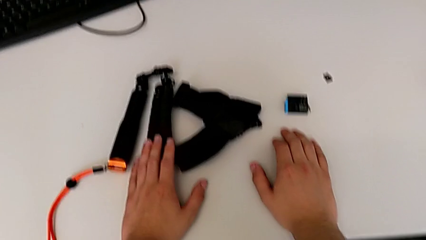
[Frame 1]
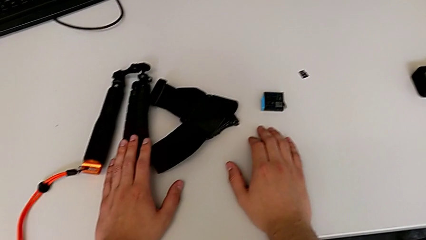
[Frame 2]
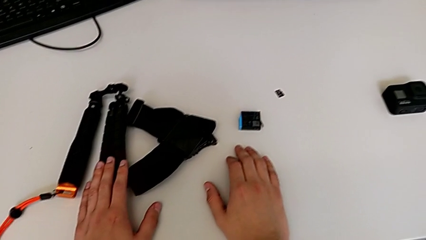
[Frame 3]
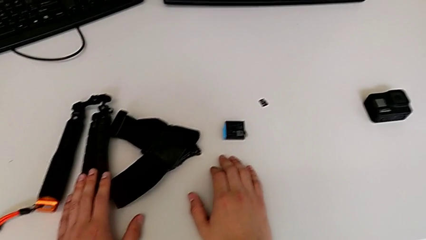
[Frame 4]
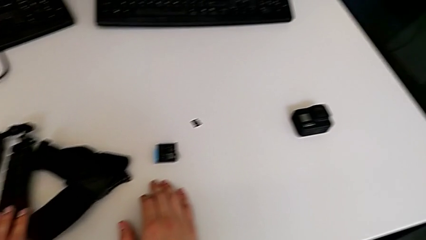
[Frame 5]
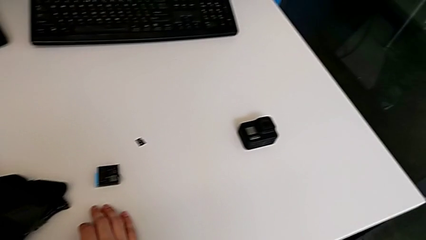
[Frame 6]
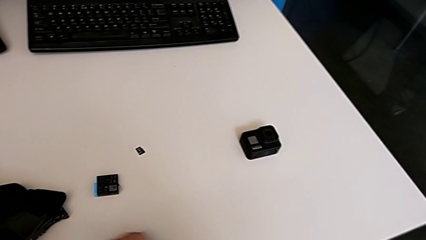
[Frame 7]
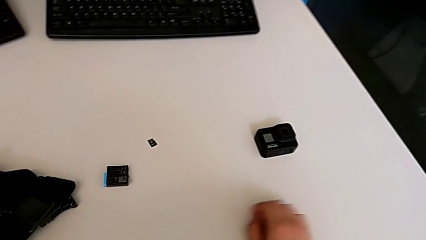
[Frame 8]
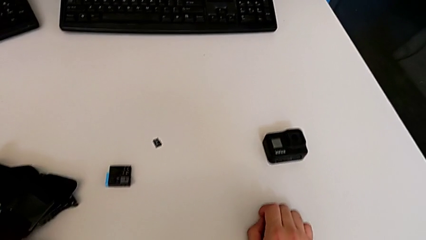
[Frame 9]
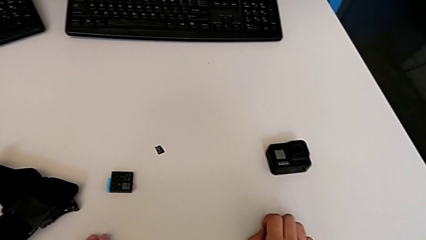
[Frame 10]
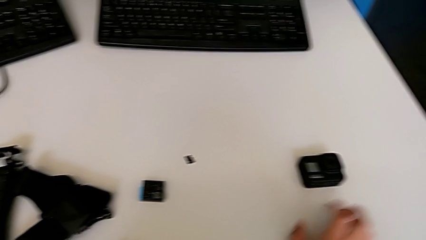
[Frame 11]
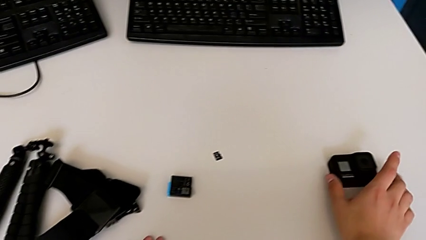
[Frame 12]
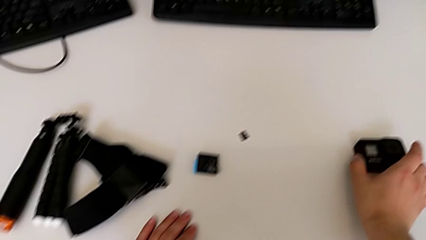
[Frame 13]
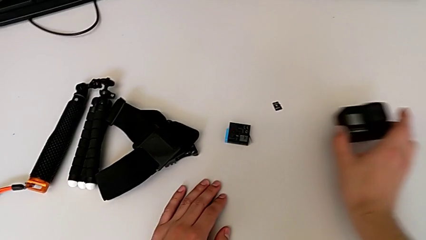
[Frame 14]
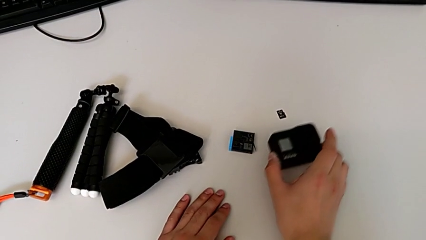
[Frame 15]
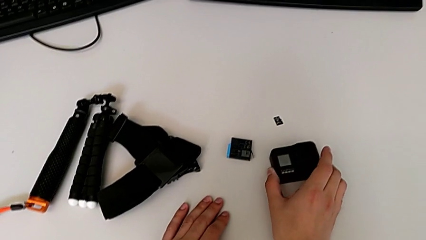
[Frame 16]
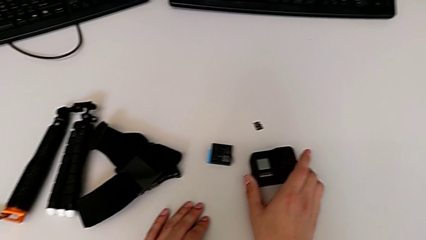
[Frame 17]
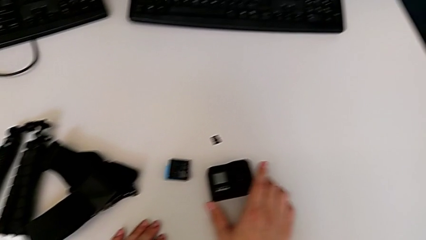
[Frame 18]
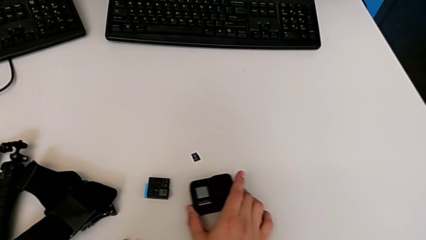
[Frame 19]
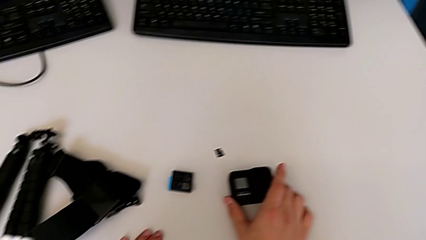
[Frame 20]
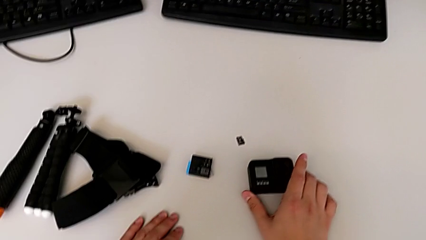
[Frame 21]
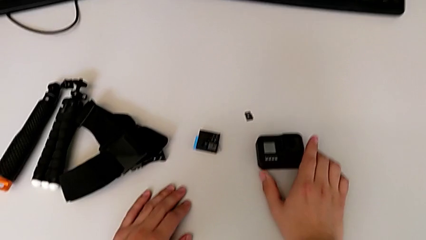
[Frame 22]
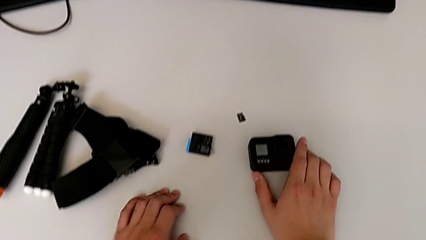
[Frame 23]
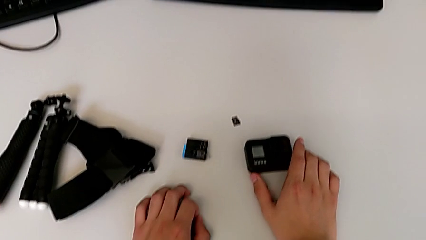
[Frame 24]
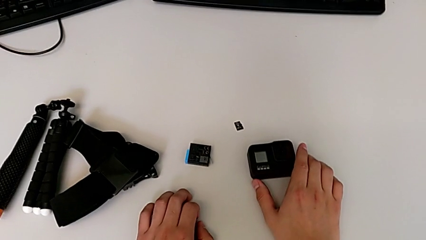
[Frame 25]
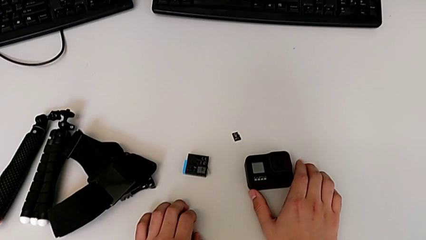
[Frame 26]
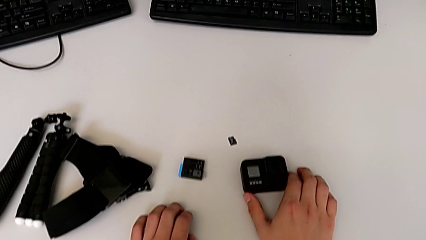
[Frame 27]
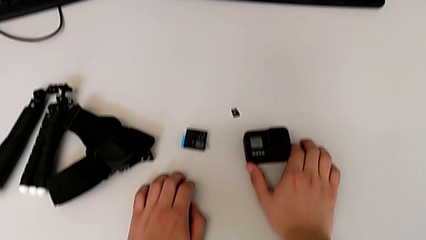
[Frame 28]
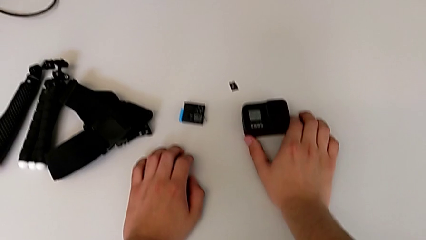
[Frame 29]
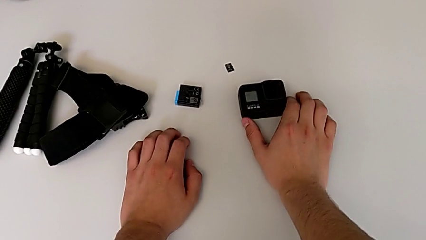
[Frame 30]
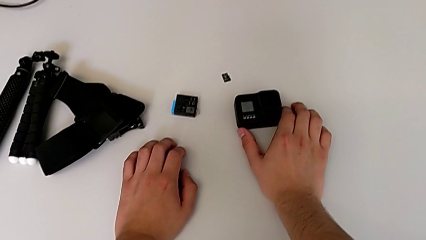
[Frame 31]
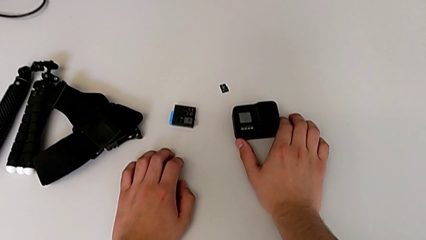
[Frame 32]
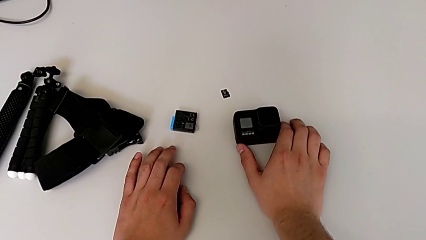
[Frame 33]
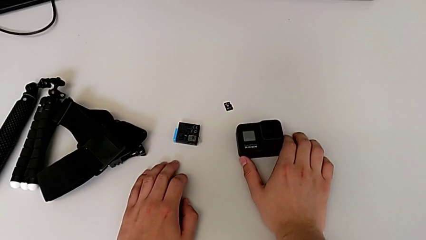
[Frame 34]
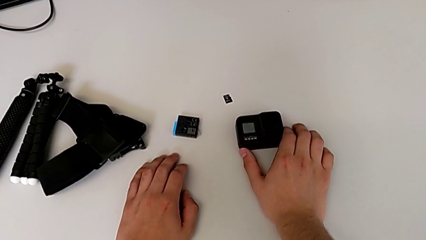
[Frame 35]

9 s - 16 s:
The camera wearer grabs the GoPro. They grab the GoPro and place it.

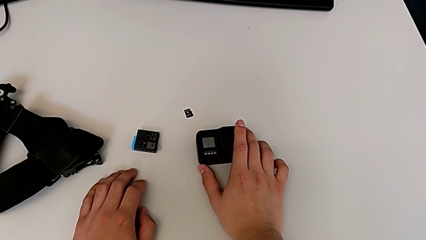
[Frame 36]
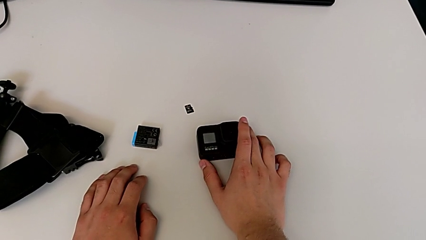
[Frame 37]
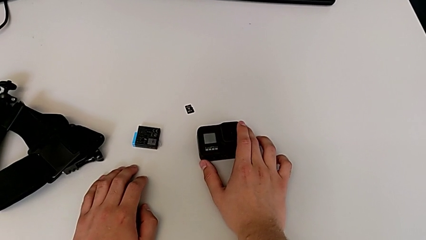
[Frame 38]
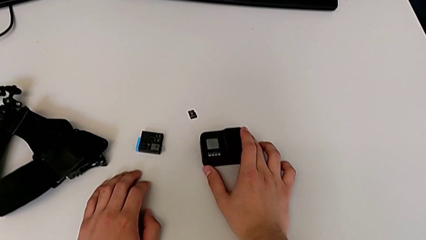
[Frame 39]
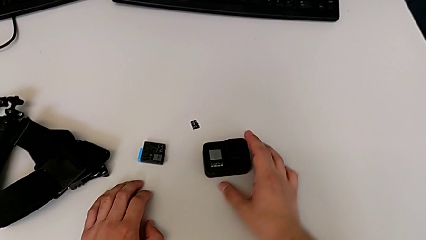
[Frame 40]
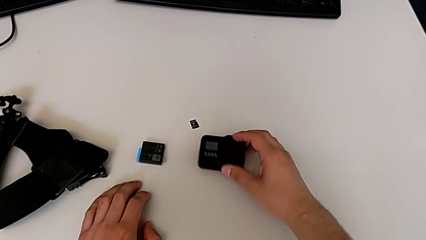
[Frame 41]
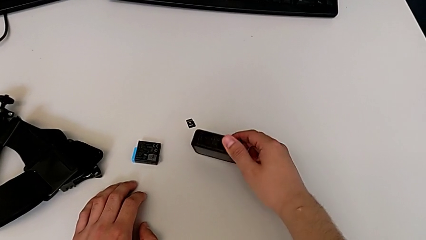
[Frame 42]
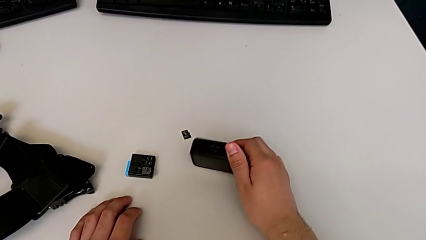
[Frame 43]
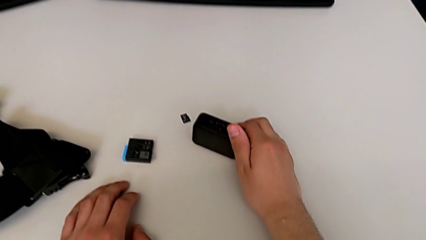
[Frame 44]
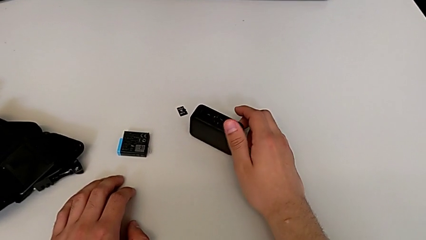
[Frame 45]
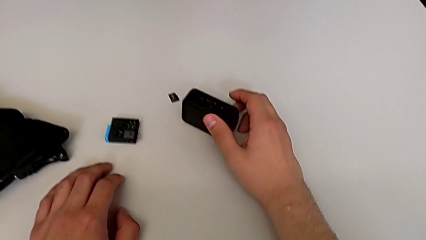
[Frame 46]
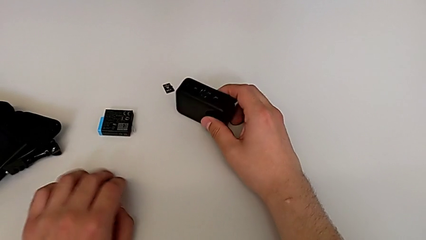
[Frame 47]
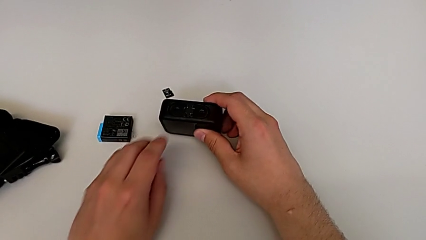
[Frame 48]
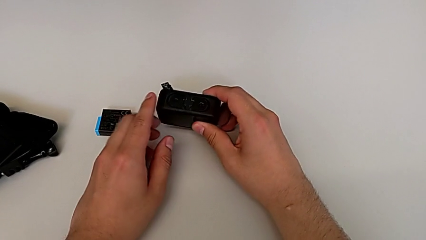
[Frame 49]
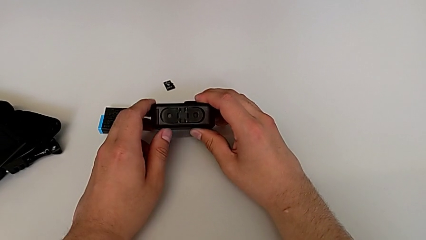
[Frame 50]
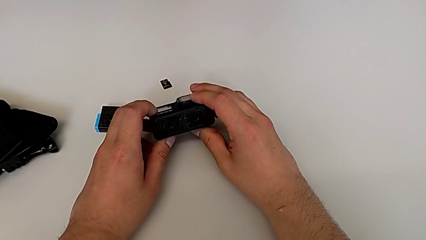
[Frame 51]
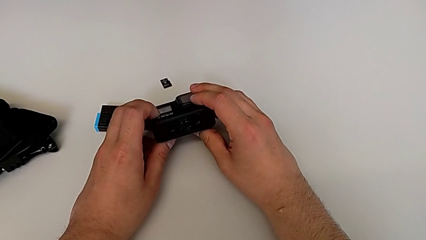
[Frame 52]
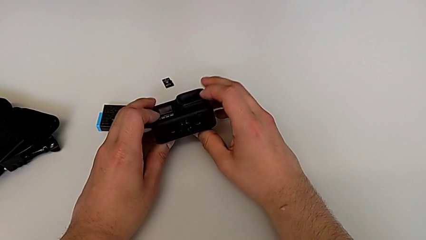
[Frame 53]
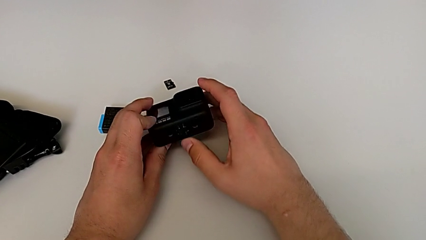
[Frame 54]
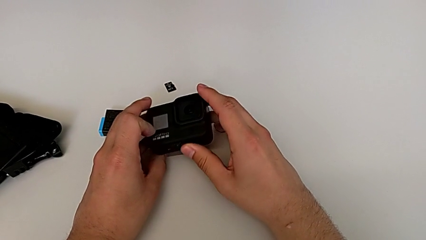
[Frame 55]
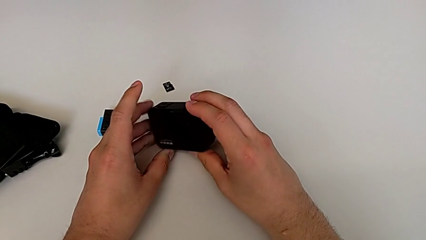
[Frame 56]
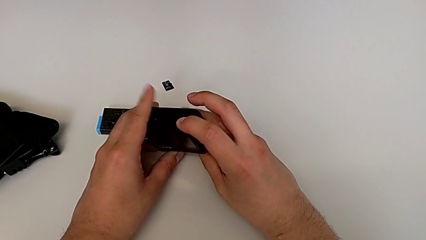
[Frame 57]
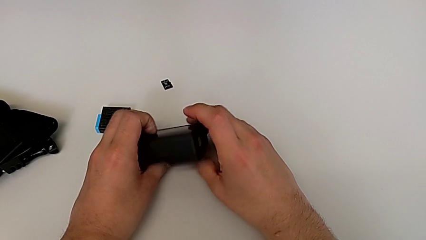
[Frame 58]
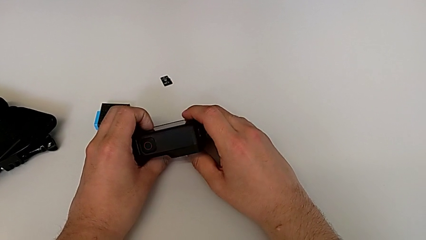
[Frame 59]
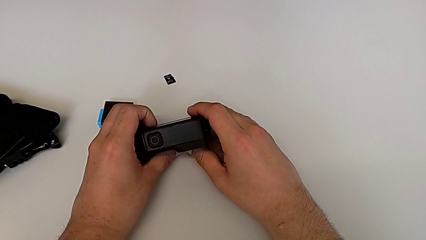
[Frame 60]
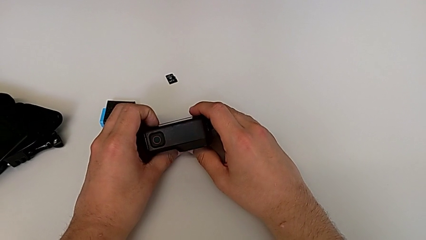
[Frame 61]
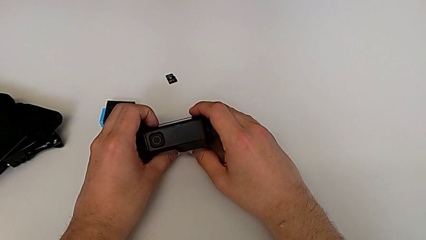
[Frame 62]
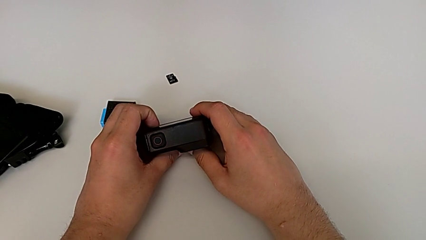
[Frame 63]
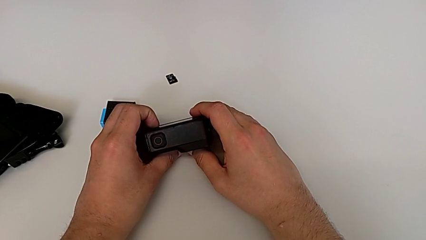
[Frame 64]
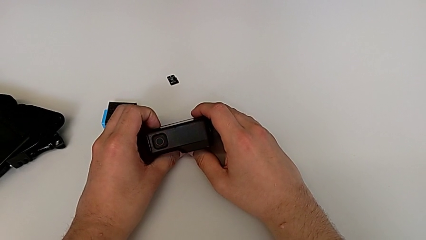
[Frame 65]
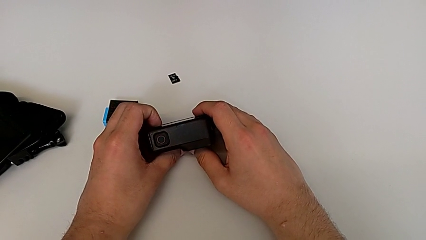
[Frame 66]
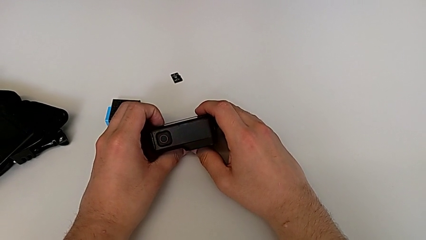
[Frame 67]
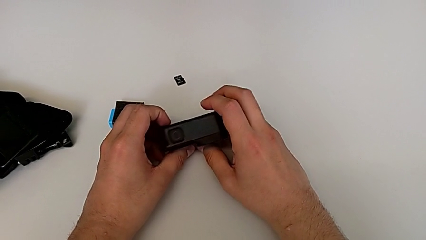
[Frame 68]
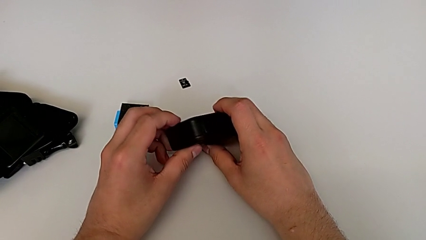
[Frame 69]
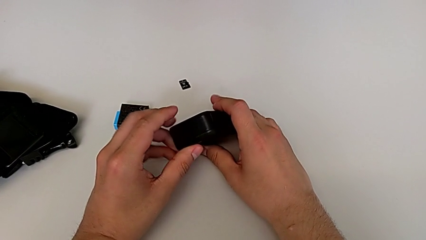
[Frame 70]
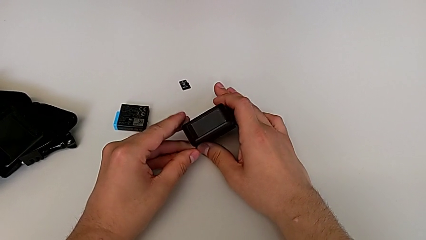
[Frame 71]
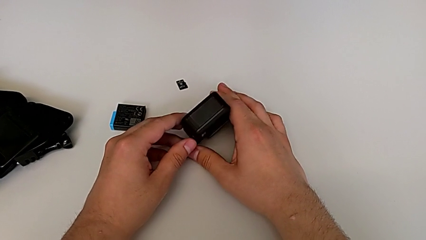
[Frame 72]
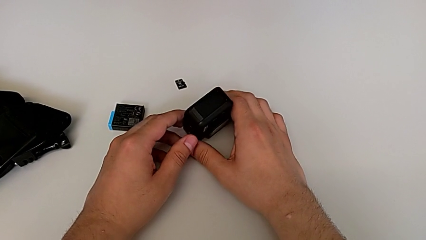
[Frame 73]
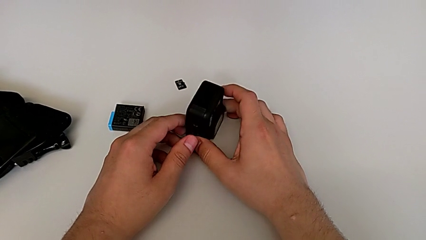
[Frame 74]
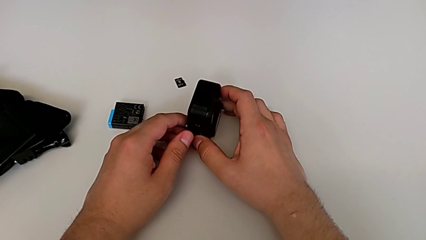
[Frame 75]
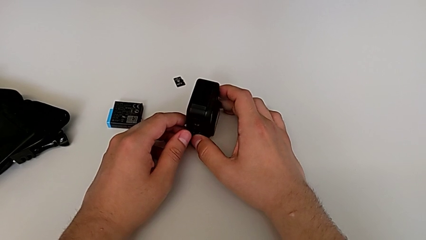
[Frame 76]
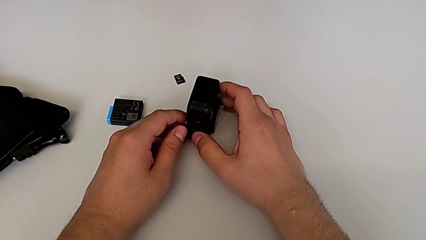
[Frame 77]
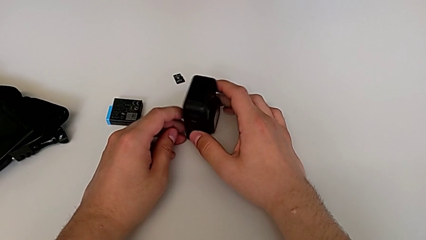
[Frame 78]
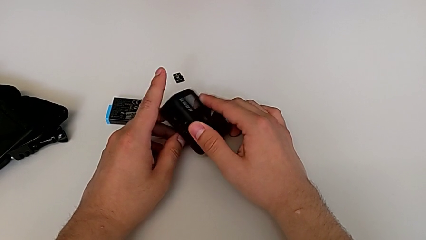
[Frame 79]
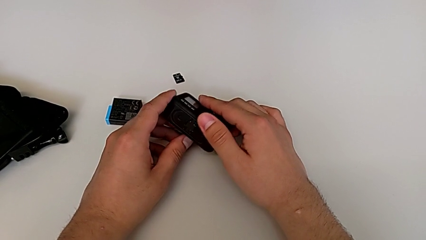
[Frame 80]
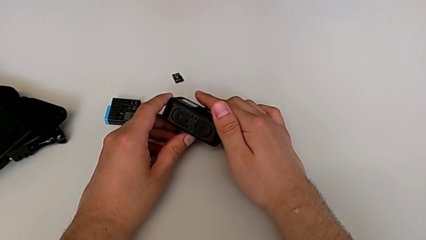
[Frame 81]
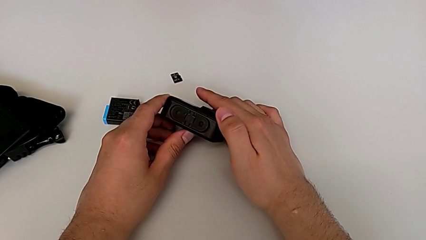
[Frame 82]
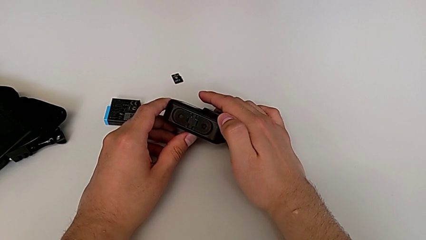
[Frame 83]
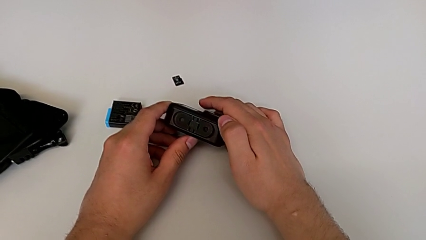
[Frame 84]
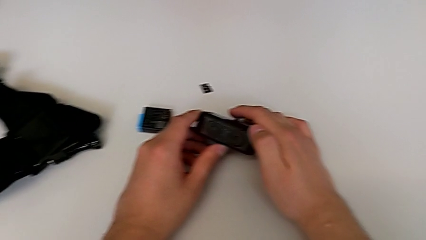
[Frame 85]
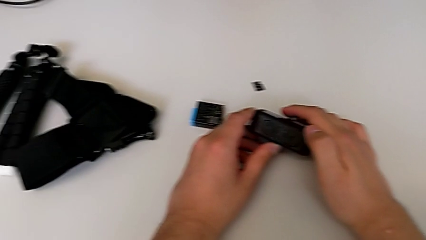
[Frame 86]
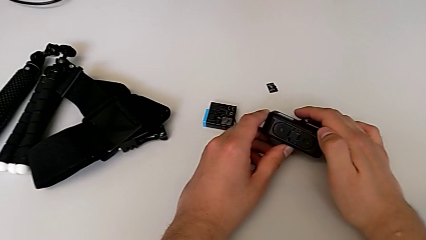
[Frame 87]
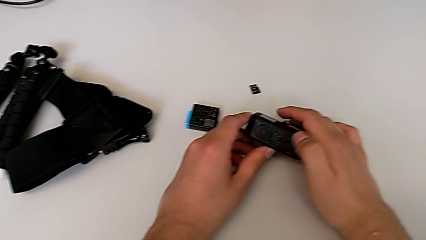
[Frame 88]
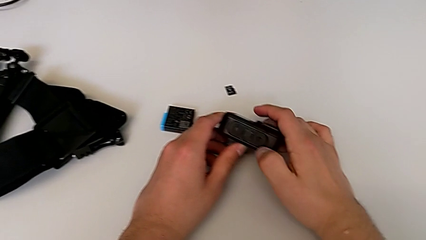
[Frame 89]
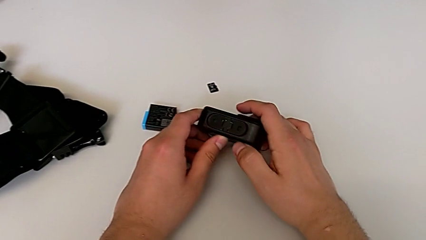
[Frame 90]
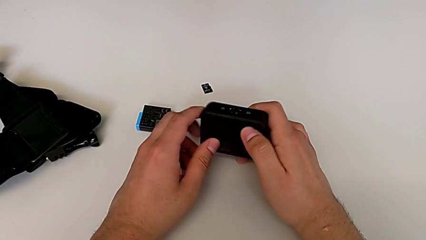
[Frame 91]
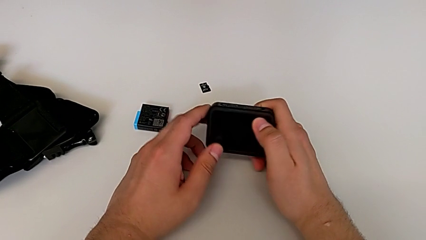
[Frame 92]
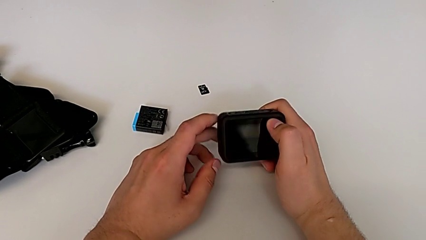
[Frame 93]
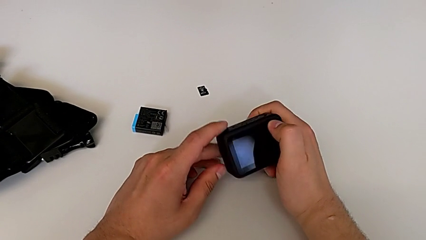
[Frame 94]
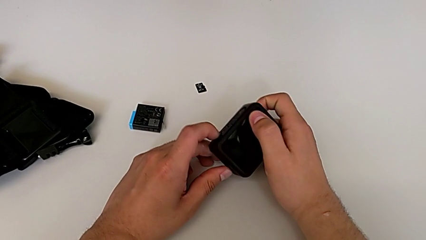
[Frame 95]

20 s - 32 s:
The camera wearer is opening the battery door. They grab the GoPro and flip it three times.
